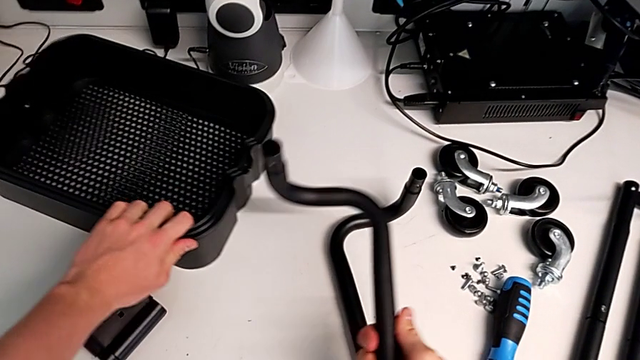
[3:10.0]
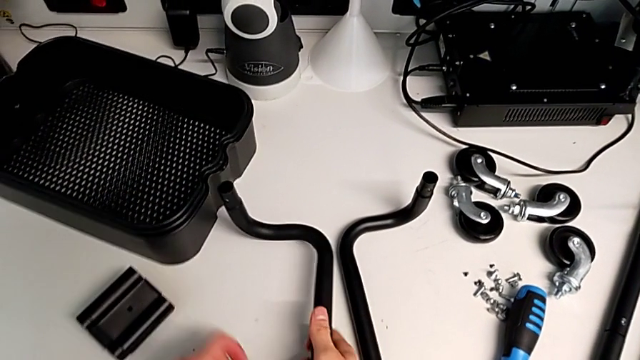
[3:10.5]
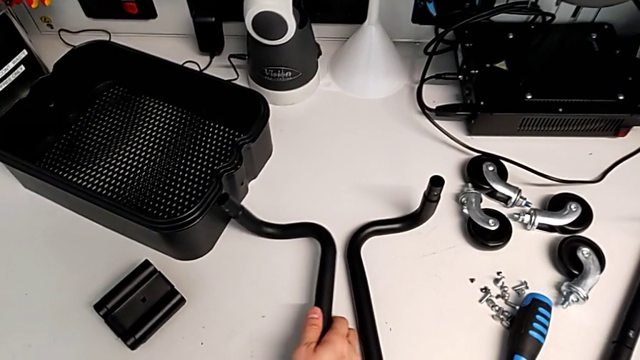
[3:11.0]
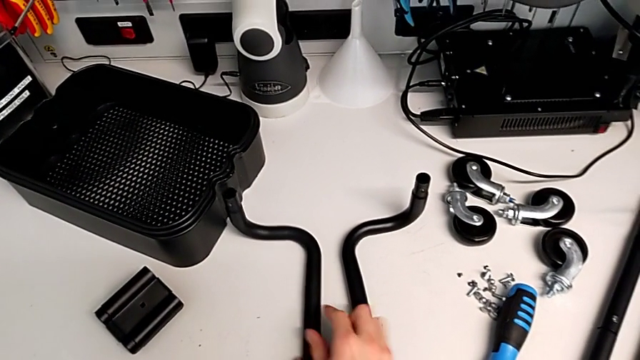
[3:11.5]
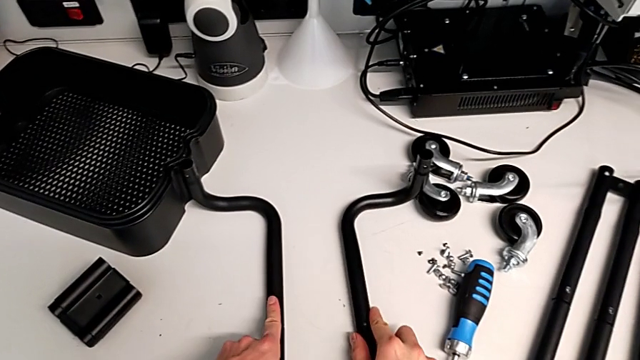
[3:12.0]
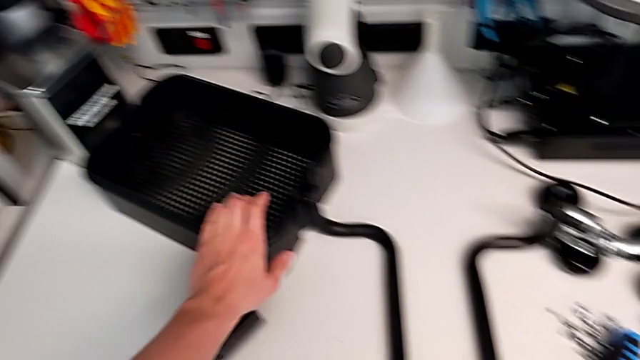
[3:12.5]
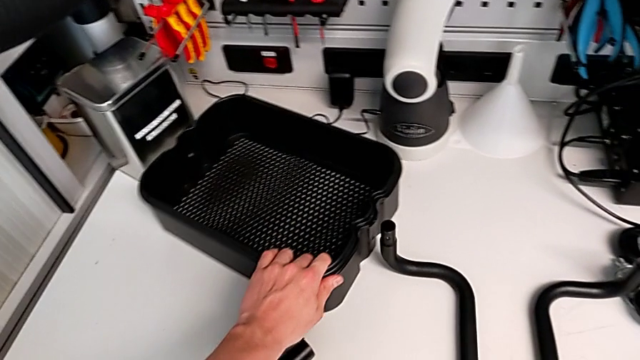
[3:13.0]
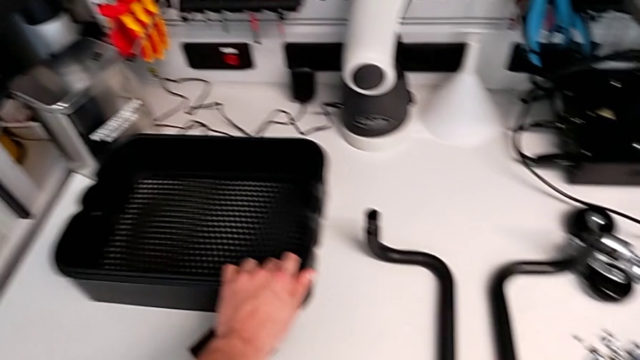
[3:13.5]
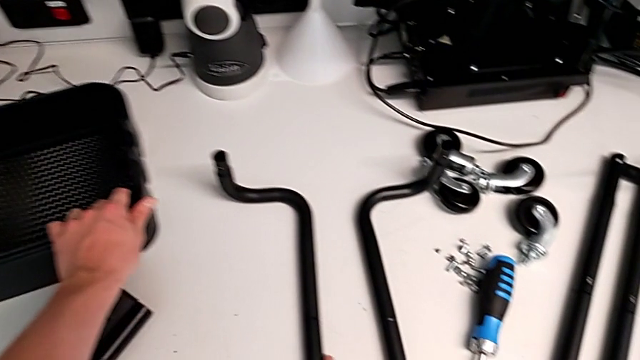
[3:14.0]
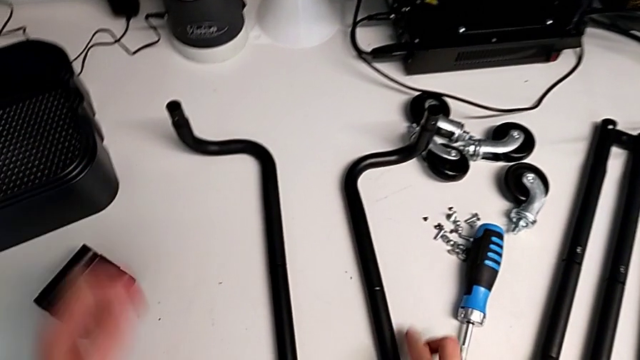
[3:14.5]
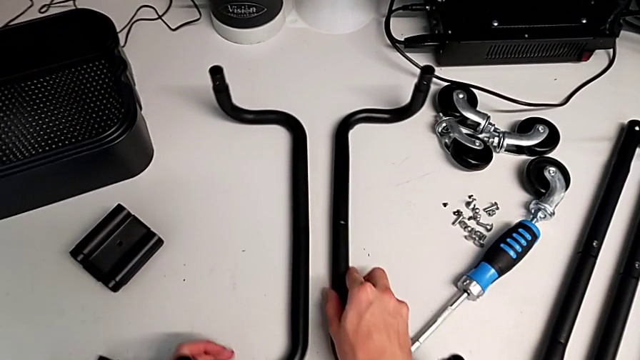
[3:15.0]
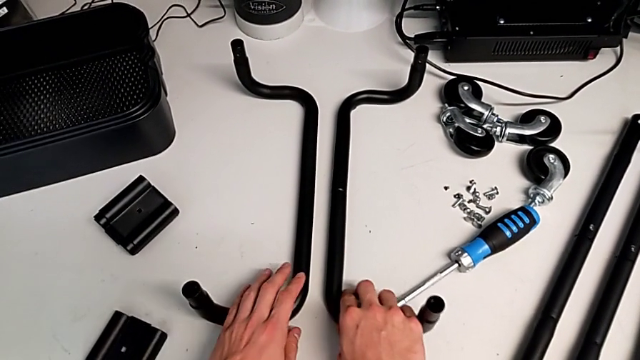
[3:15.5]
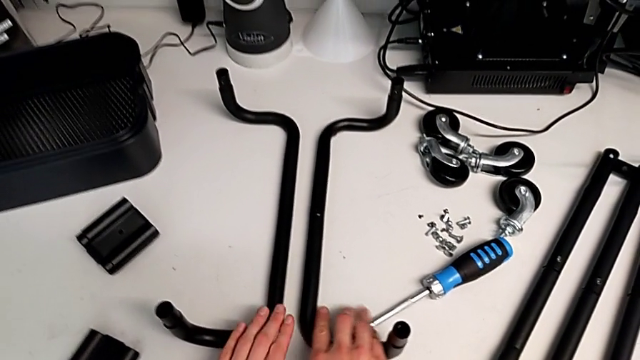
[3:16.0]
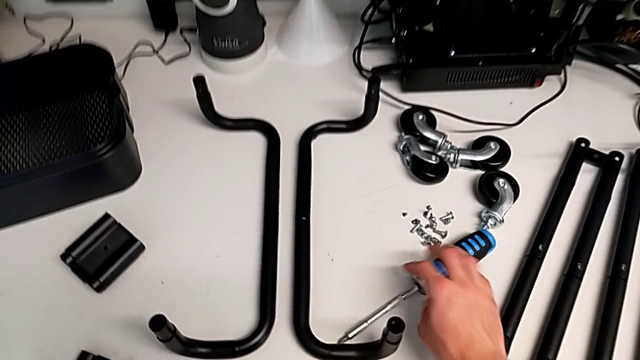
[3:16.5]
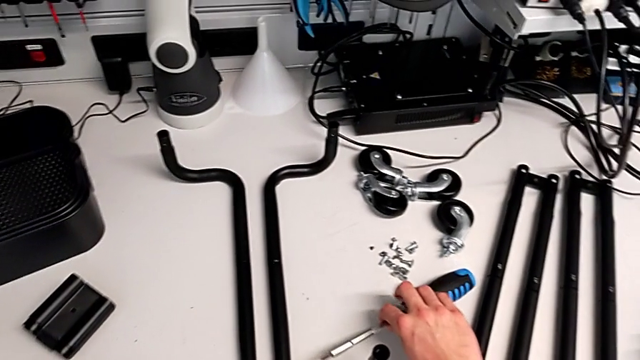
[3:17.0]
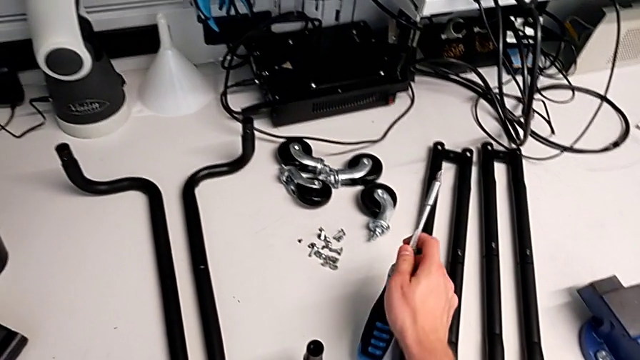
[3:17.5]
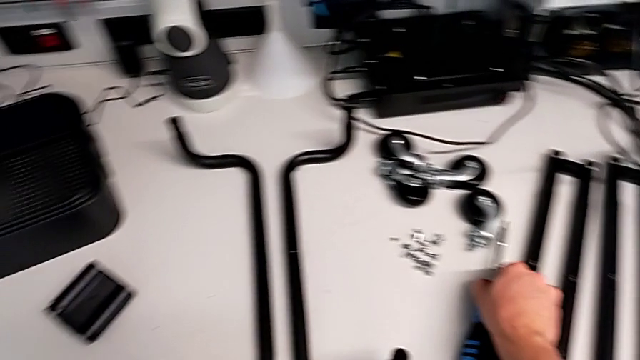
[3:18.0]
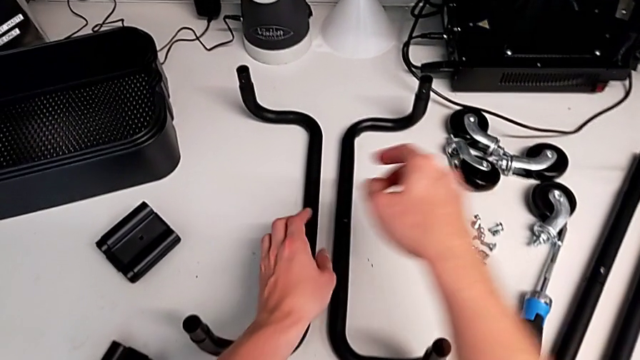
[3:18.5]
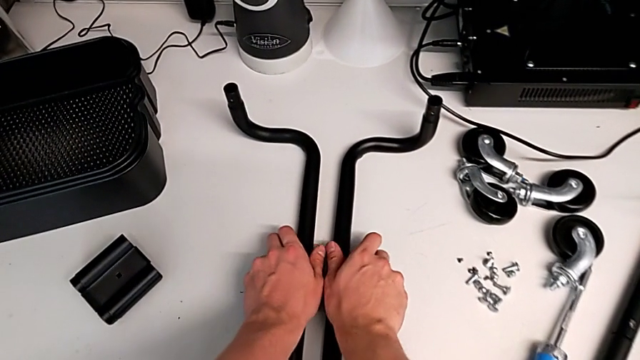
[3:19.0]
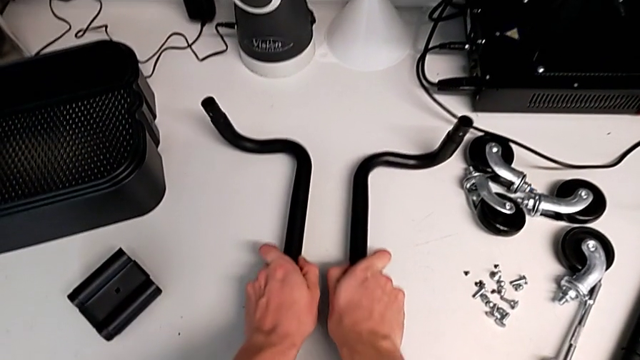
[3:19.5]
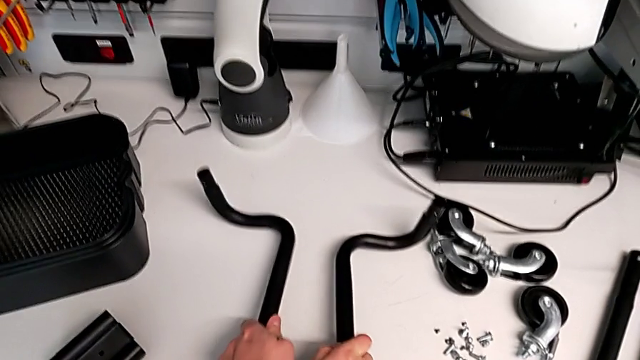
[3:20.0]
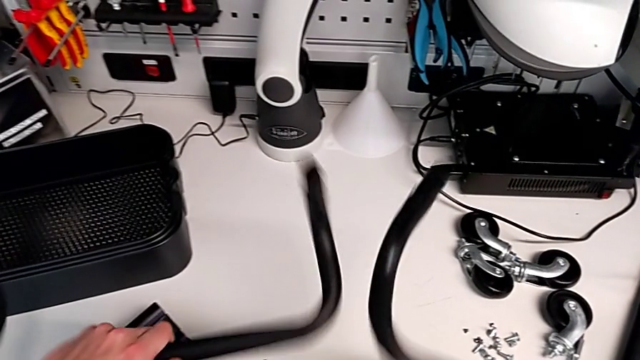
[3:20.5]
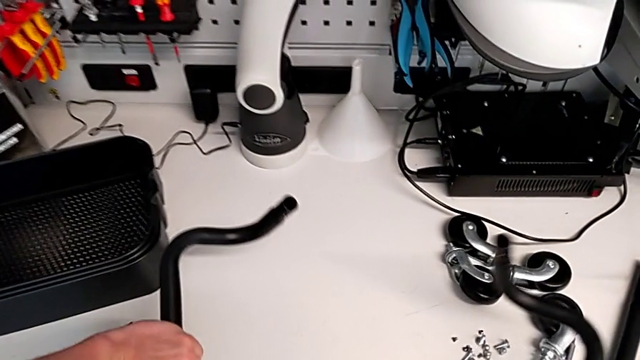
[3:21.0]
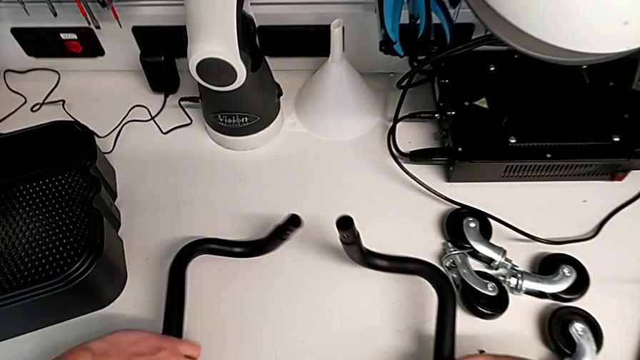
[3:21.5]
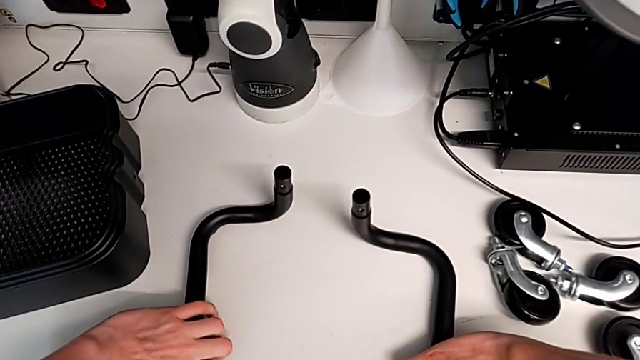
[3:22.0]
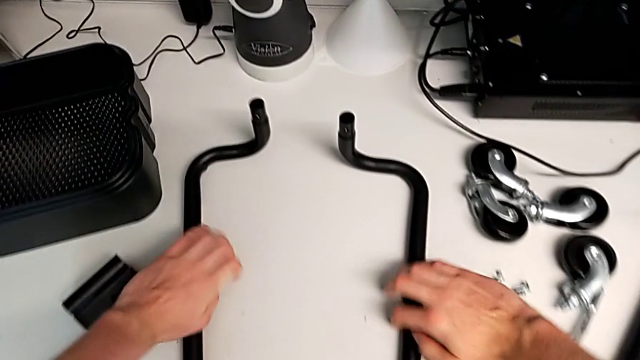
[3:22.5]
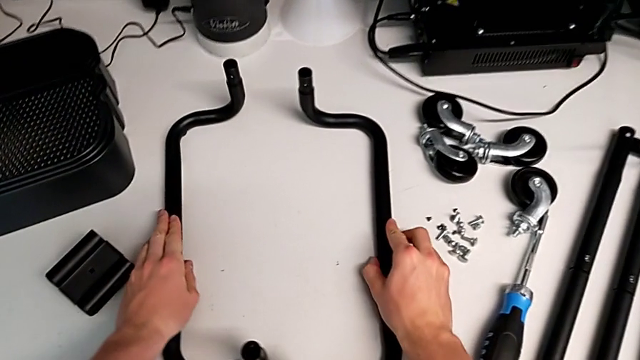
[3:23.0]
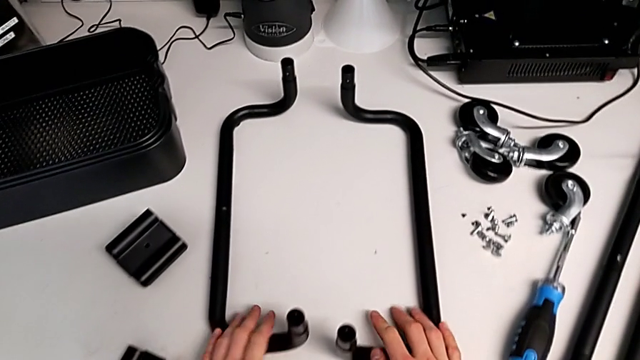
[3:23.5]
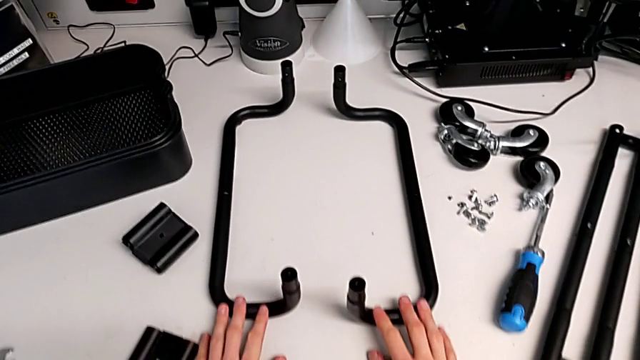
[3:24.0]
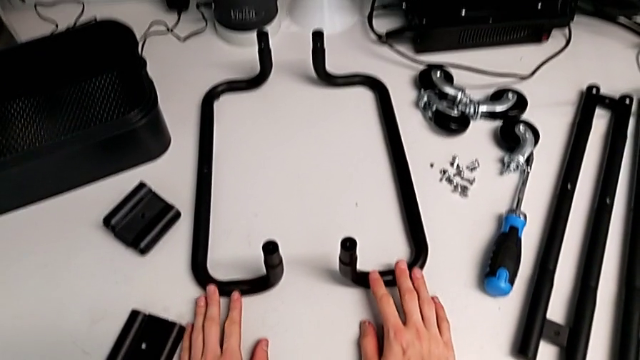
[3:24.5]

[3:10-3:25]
The camera wearer is assembling the base frame with the sidebars. They wrongly place the bottom frame, placing it at a wrong position, and rotate it.

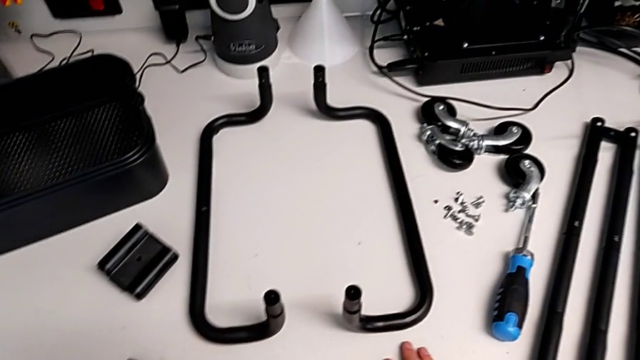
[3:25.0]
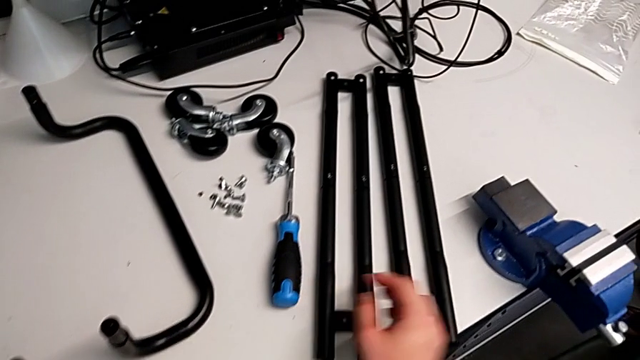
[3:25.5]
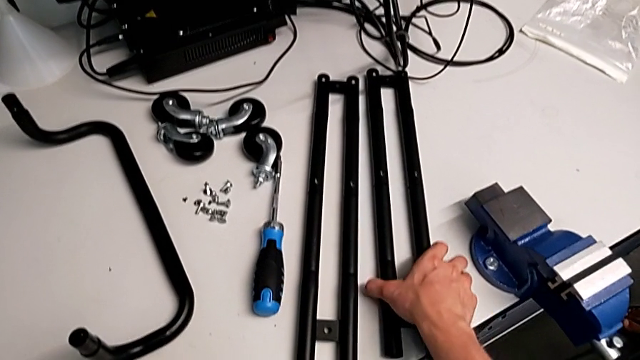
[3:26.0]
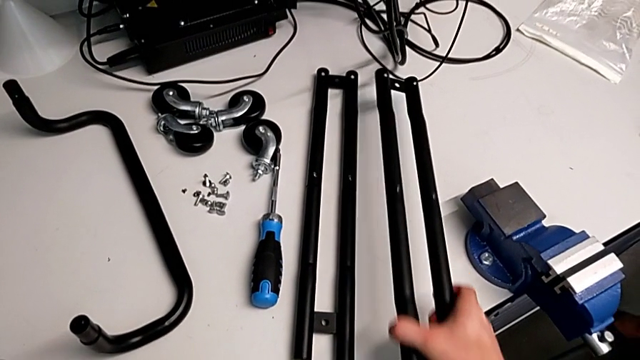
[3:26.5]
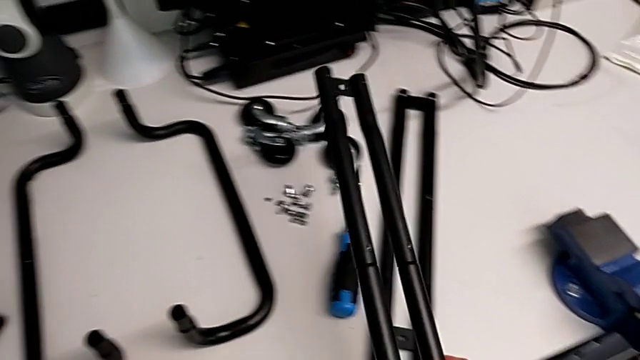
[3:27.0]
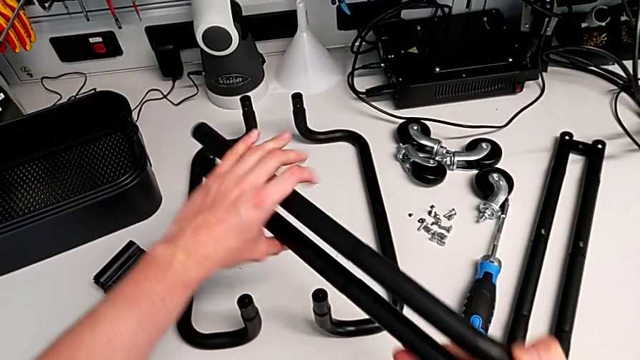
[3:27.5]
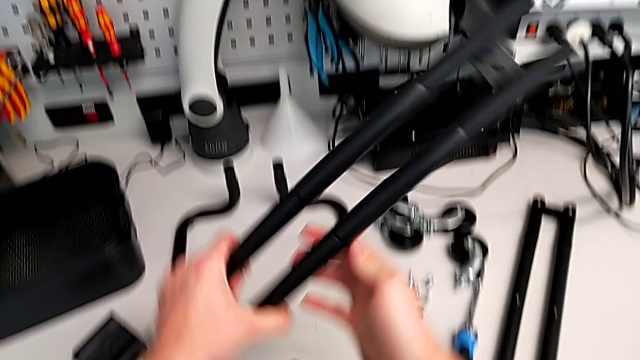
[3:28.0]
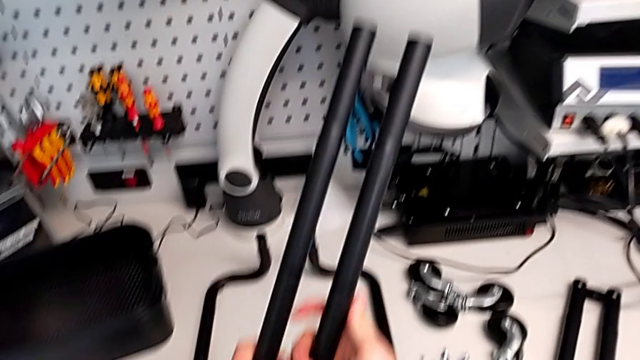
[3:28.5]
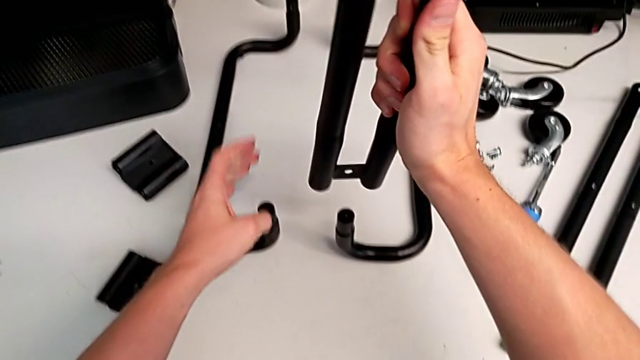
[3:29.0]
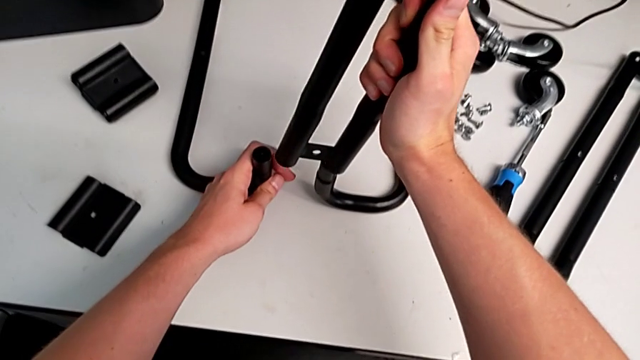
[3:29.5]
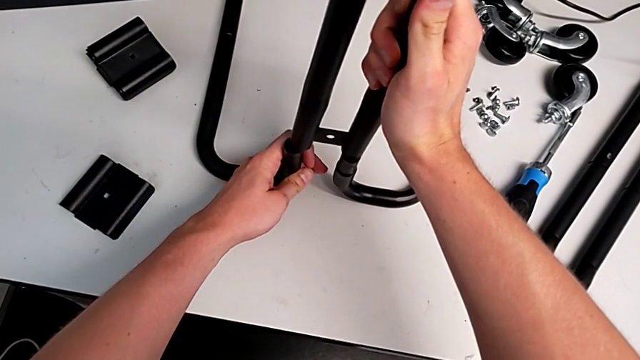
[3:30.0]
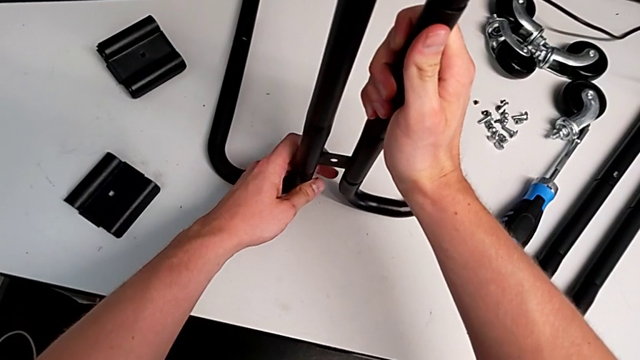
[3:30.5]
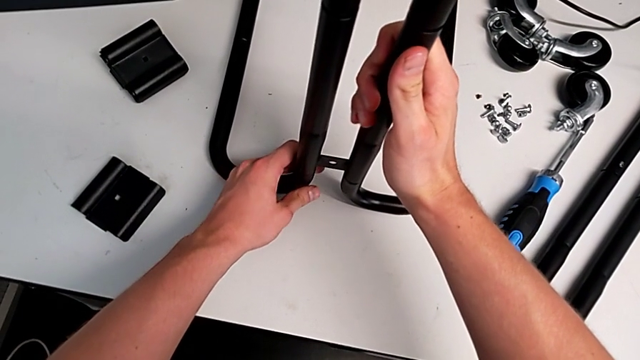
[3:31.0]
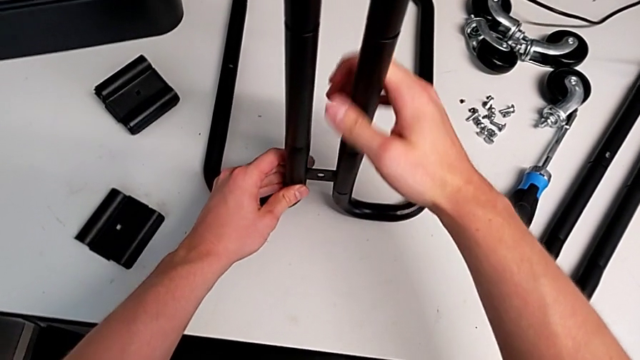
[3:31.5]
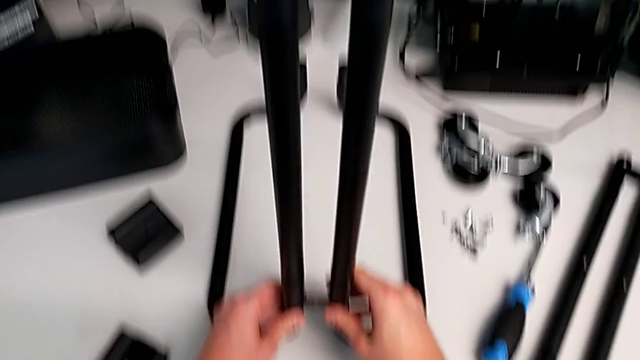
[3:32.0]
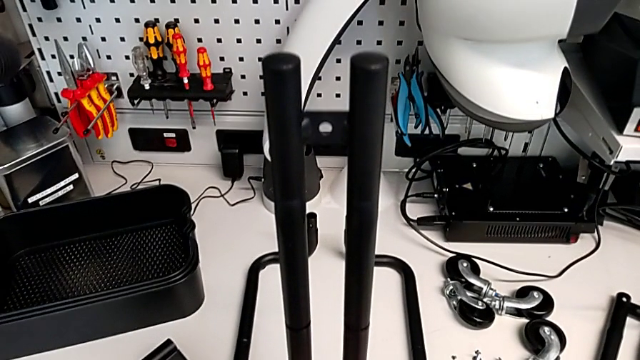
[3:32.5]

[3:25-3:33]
The camera wearer is assembling the base frame with the sidebars. They grab the first leg and insert it.
